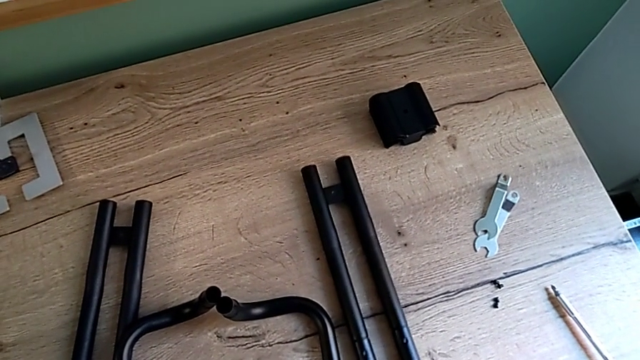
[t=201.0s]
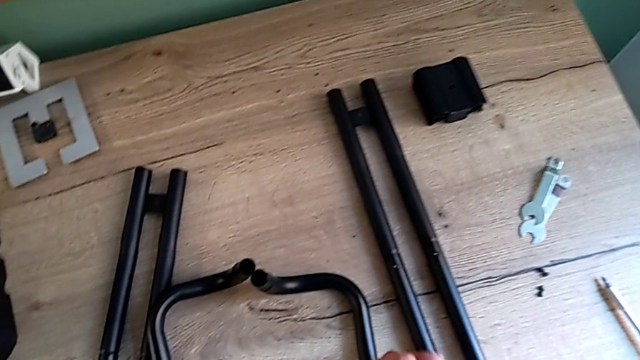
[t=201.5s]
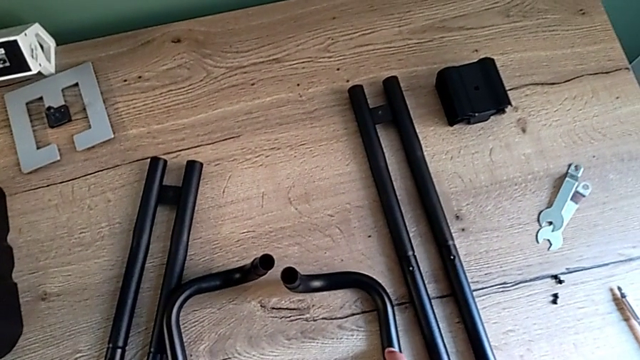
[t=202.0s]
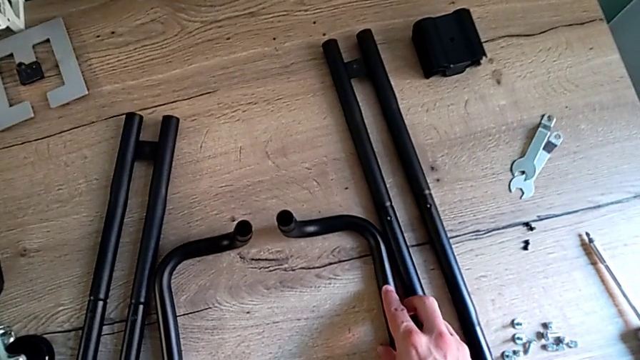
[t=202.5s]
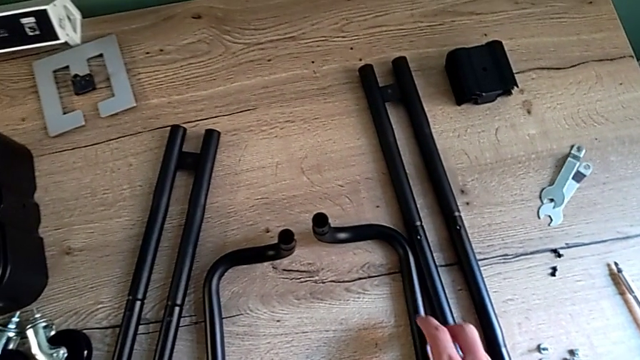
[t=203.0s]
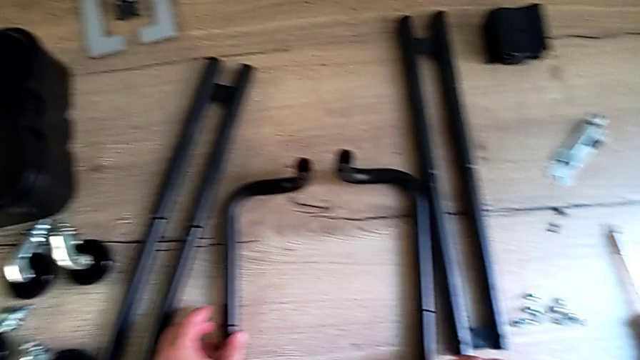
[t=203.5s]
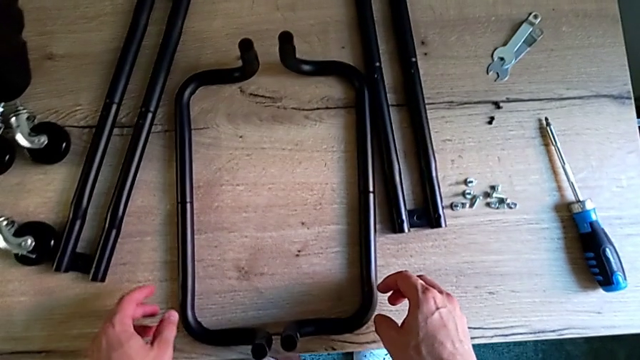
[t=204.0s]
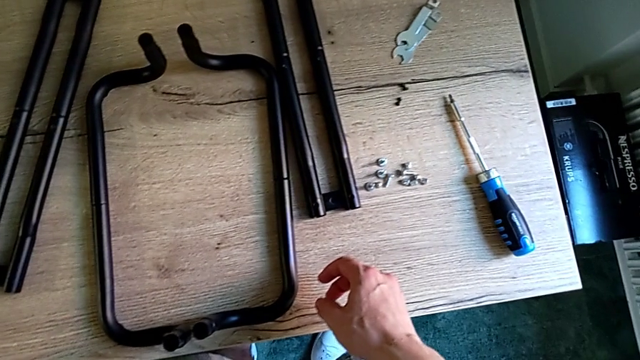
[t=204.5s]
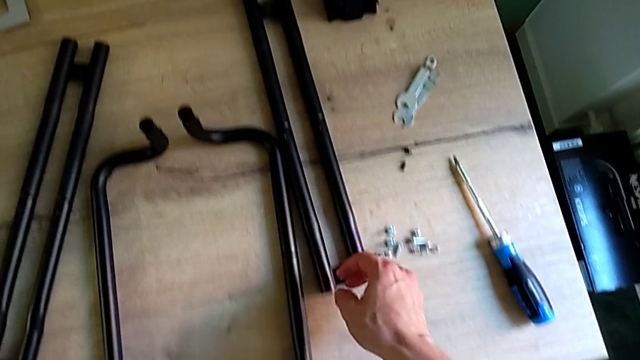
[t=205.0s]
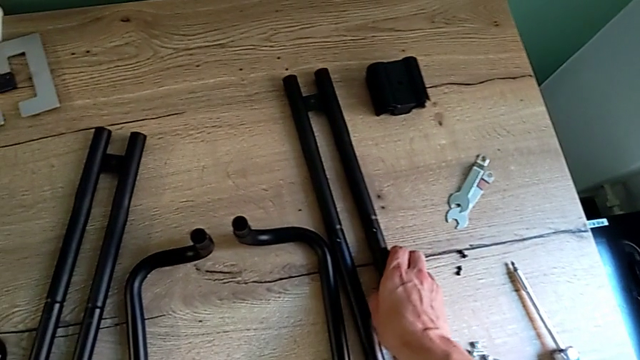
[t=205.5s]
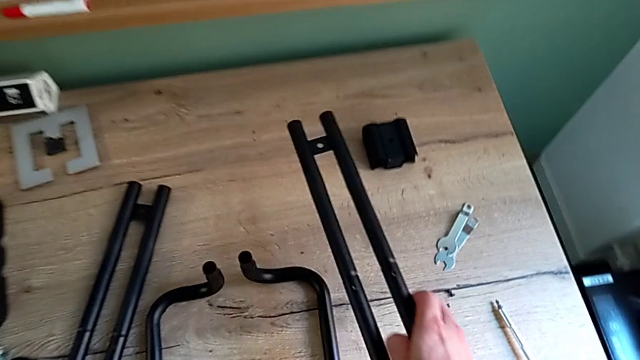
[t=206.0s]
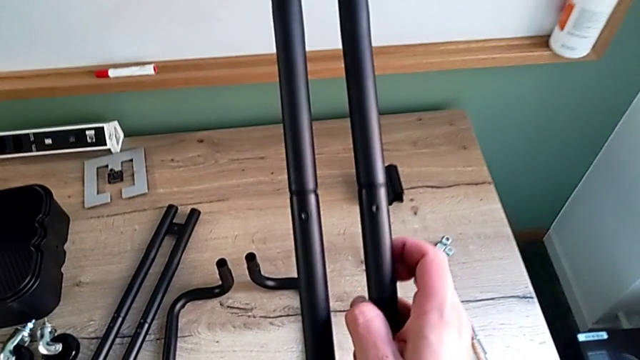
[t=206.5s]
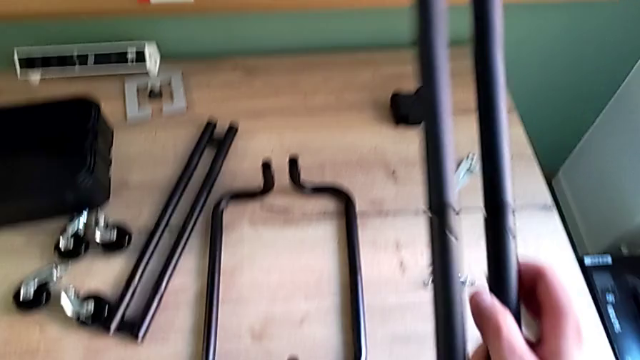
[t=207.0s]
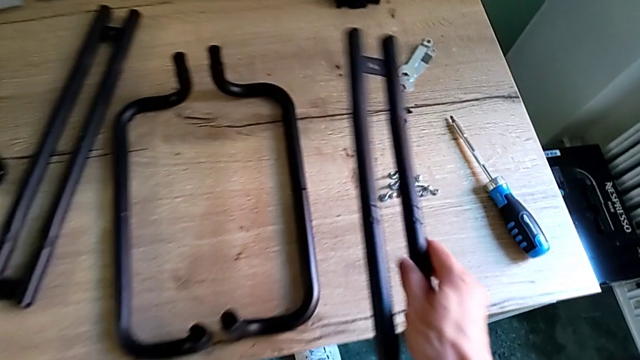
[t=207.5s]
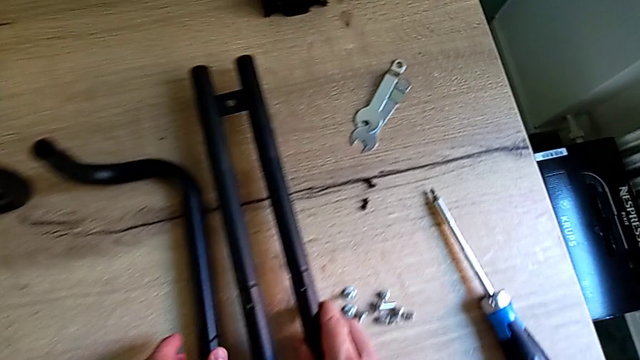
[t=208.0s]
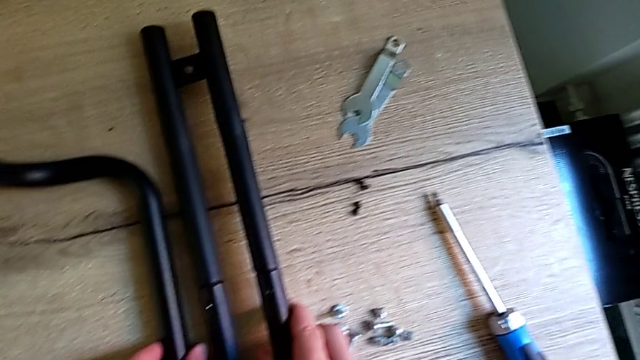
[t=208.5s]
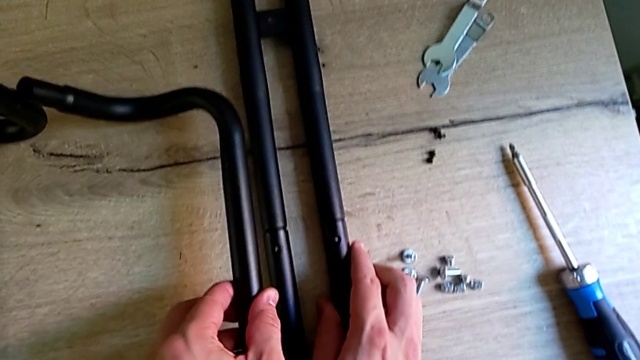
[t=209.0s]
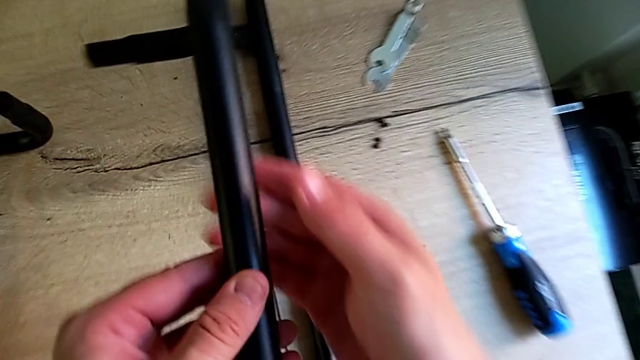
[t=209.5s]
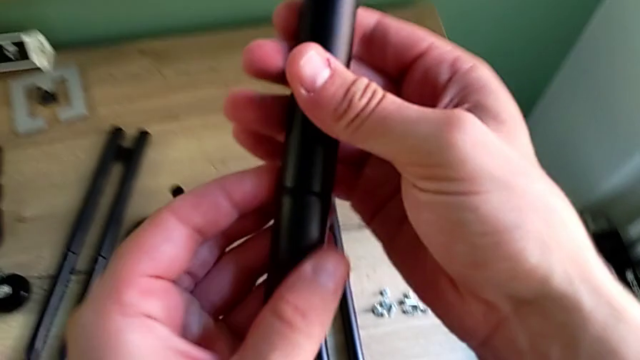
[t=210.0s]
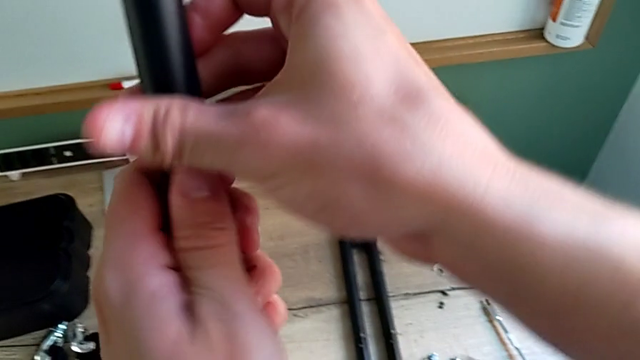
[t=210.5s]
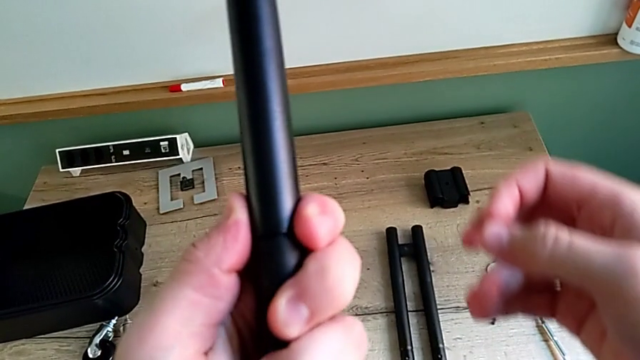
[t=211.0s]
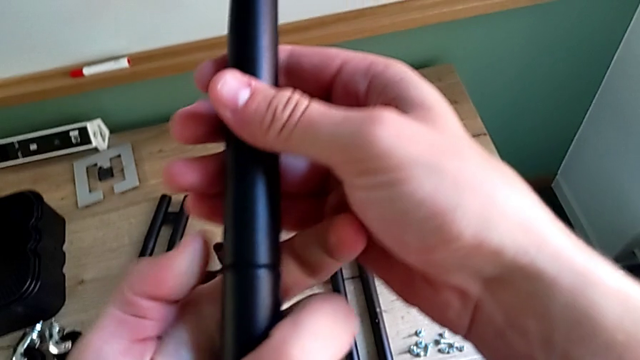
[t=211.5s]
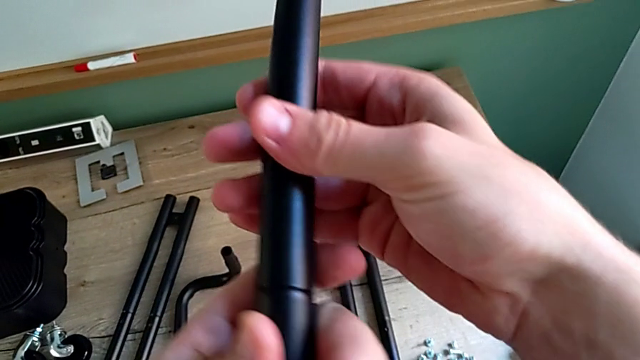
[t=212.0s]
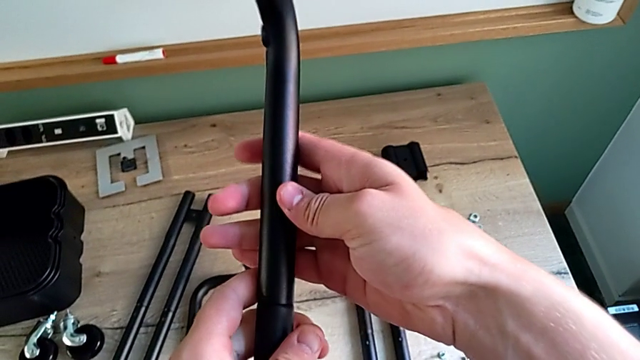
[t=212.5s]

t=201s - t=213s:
The camera wearer is assembling the two parts of the base frame. They slide the half frame, align the leg, grab the leg, place it, grab the frame, lift it, rotate it and grab it.

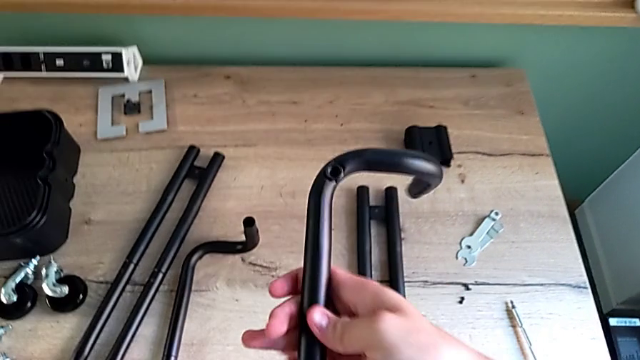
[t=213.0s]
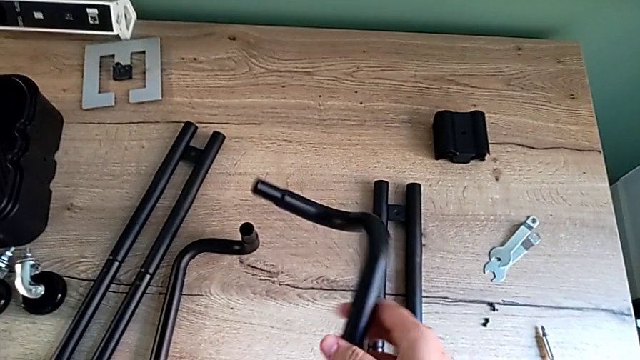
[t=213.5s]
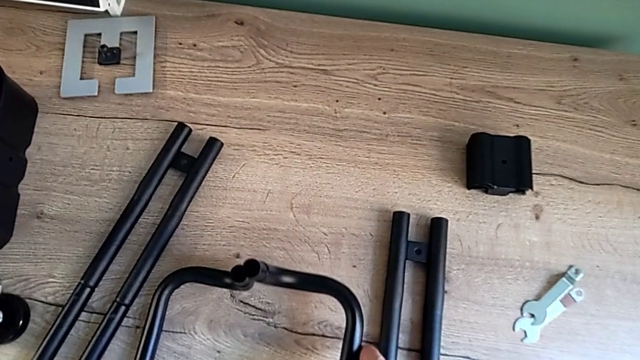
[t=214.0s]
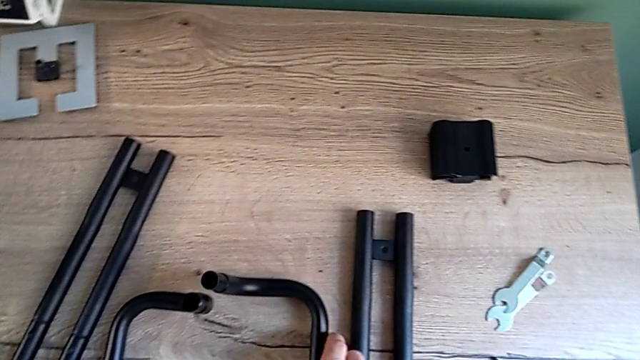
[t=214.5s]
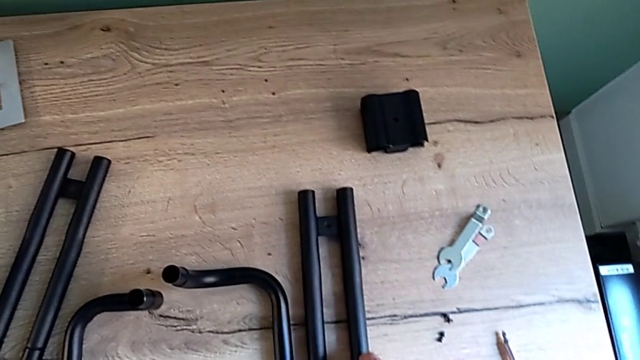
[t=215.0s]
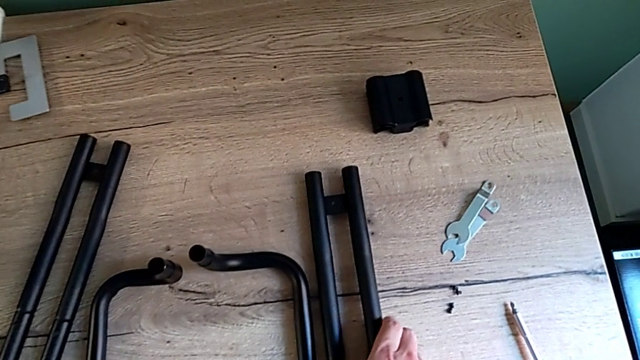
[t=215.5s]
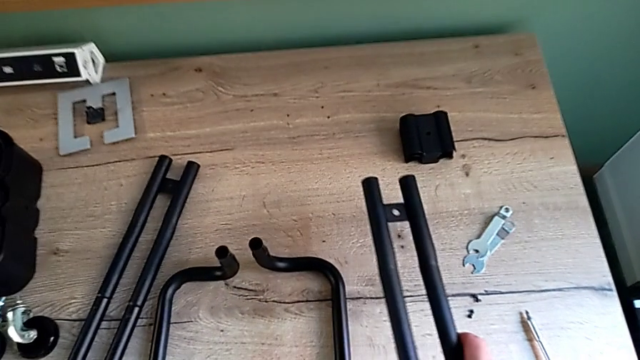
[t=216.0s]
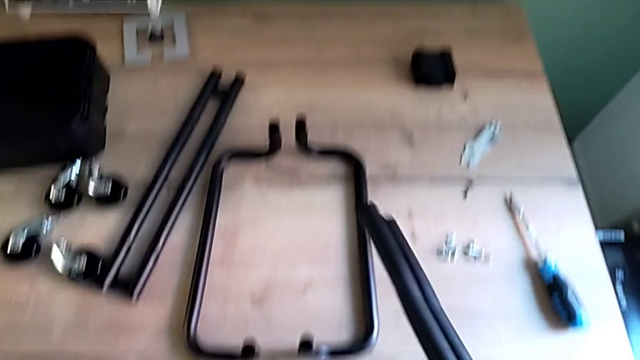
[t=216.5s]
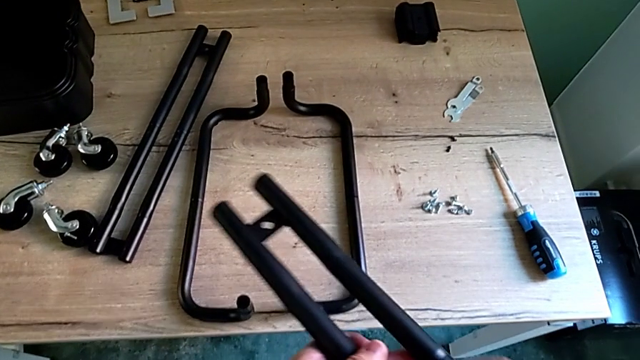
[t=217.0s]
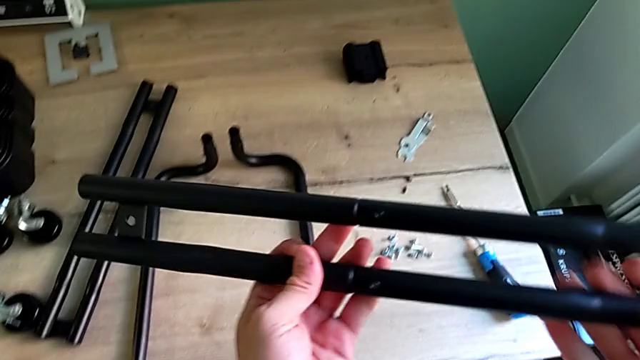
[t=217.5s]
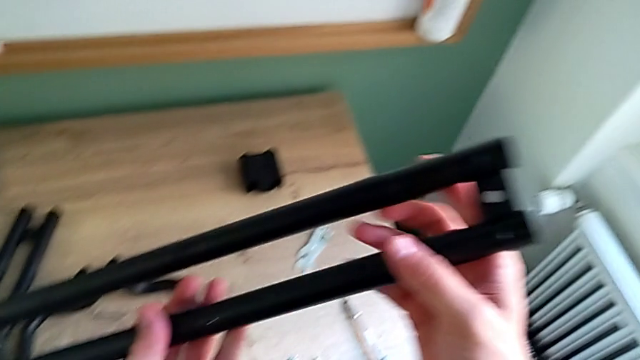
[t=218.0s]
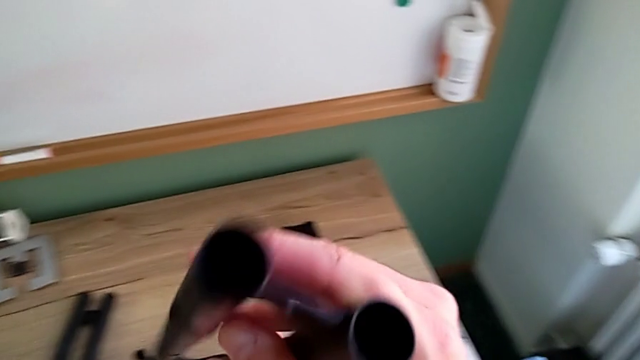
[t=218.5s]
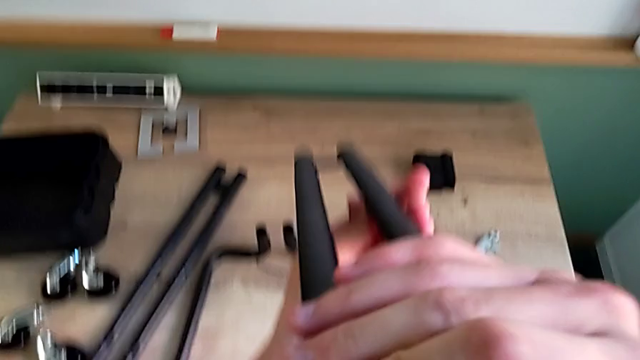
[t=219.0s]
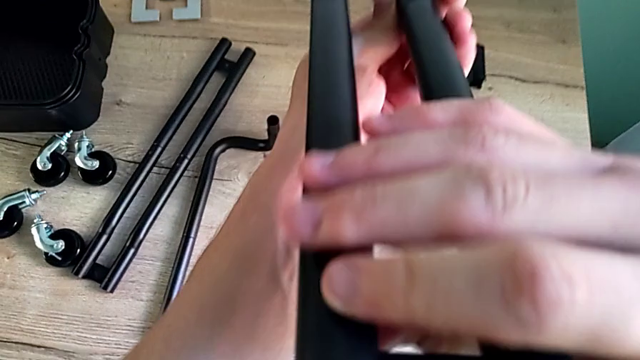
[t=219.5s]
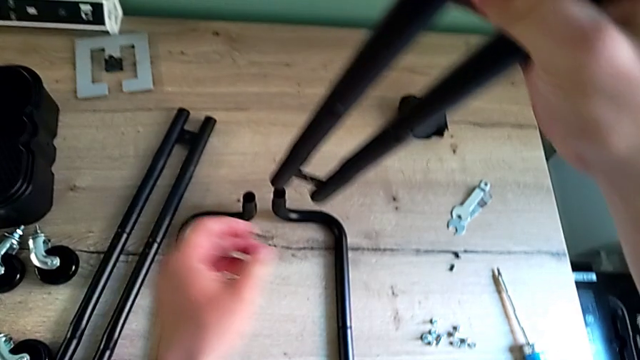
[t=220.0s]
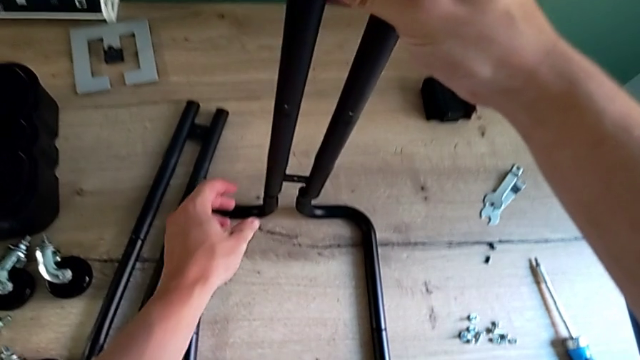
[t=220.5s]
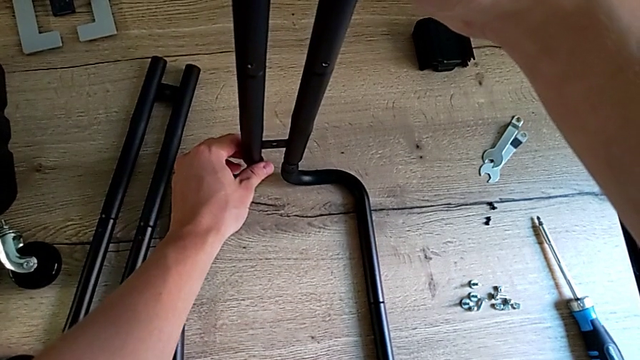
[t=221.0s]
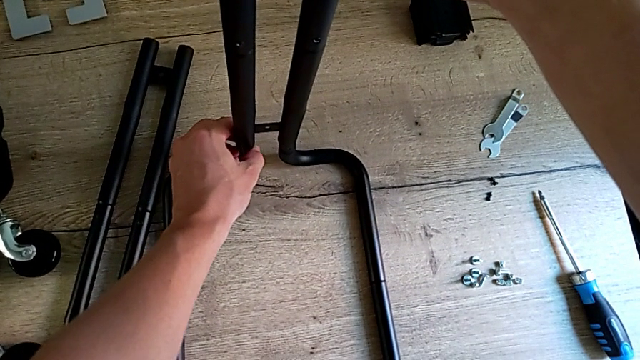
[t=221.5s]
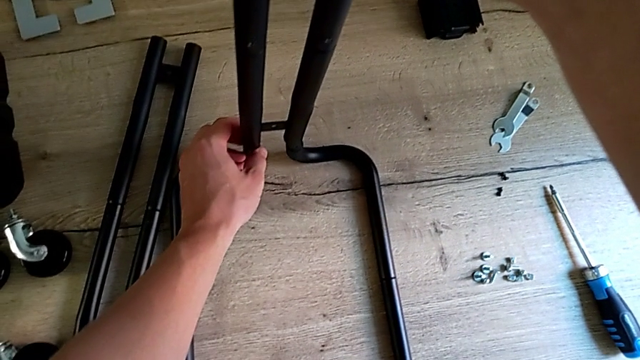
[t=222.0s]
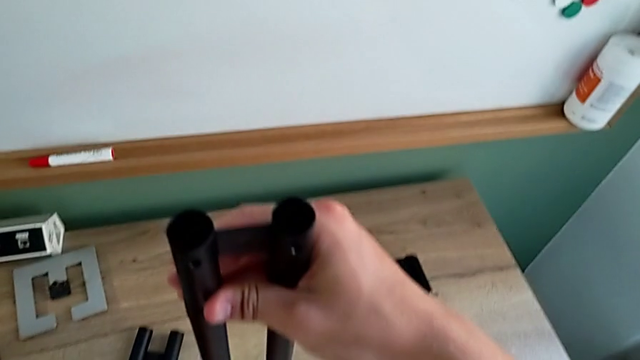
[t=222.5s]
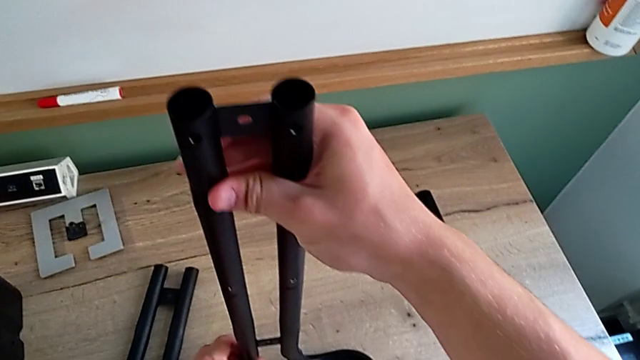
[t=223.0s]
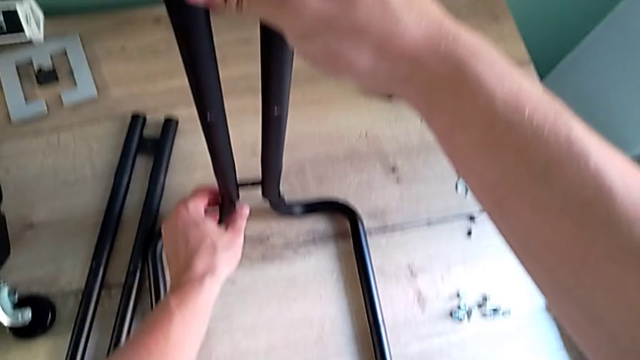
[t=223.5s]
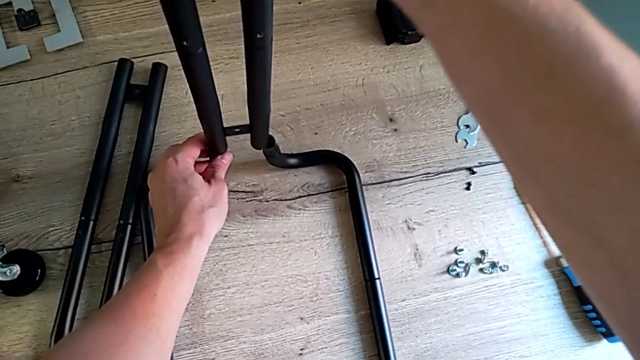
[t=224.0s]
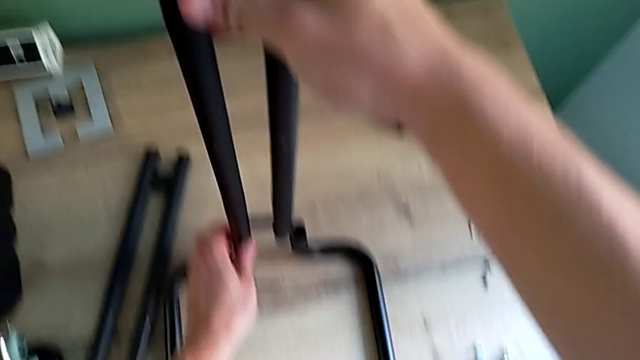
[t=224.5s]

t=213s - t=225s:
The camera wearer is assembling the two parts of the base frame. They rotate the frame, place it, grab the leg, lift it, rotate it, inspect it and begin to assemble it.
